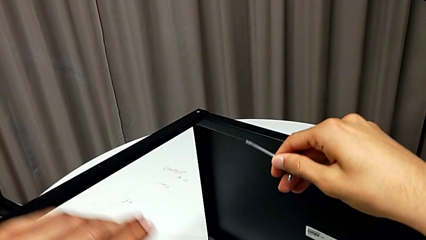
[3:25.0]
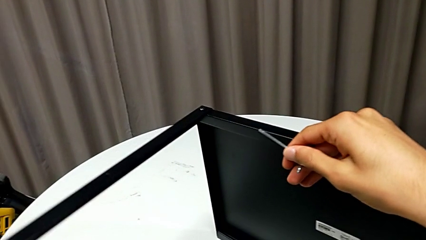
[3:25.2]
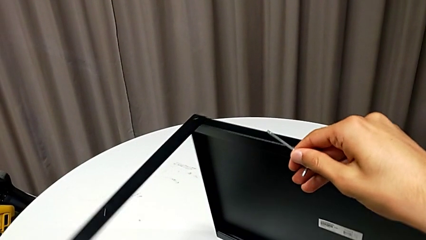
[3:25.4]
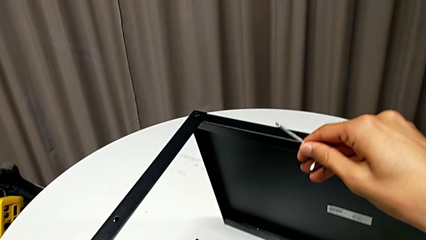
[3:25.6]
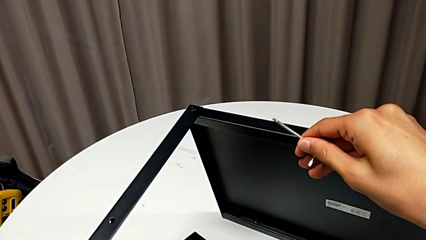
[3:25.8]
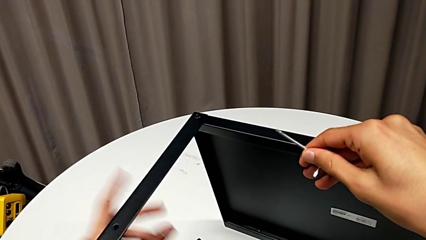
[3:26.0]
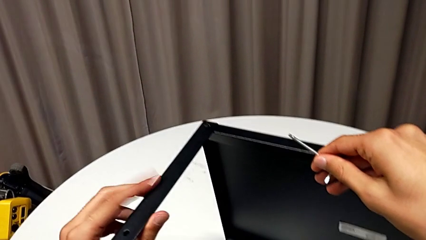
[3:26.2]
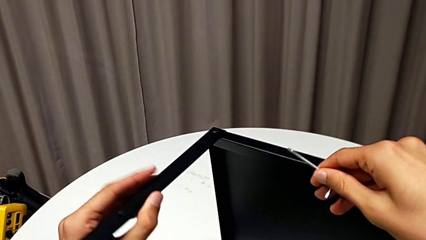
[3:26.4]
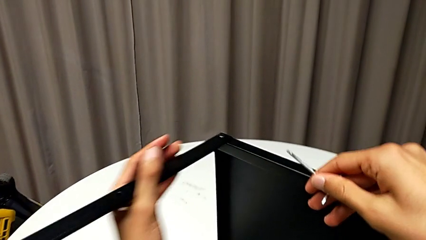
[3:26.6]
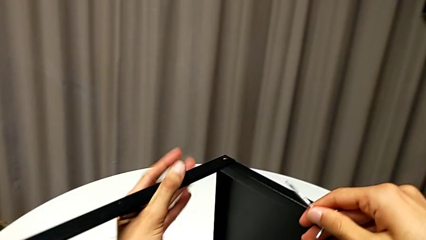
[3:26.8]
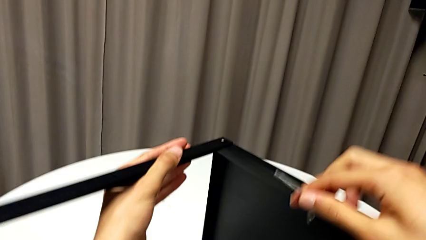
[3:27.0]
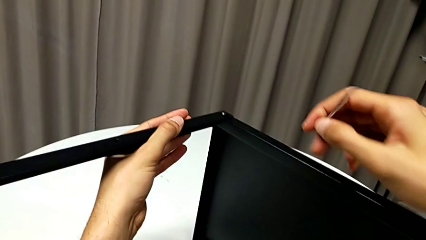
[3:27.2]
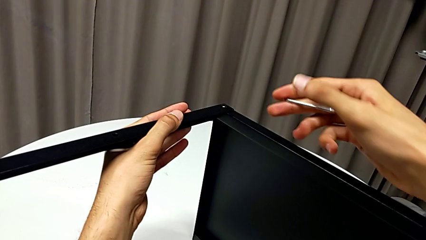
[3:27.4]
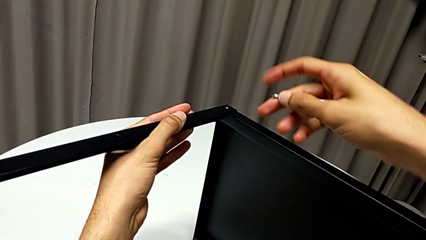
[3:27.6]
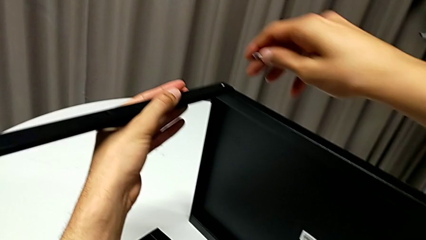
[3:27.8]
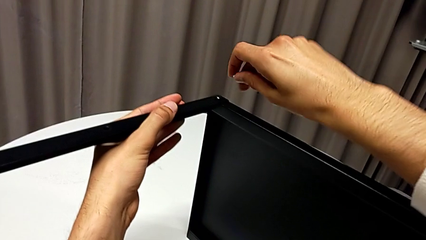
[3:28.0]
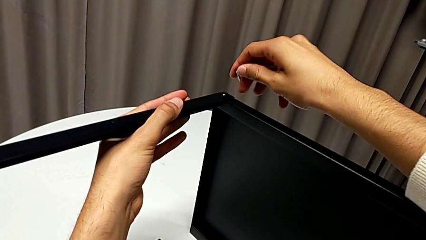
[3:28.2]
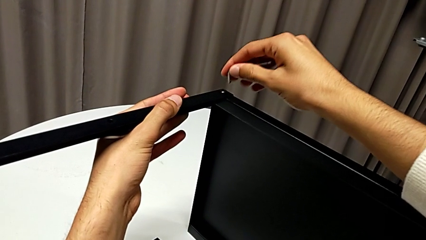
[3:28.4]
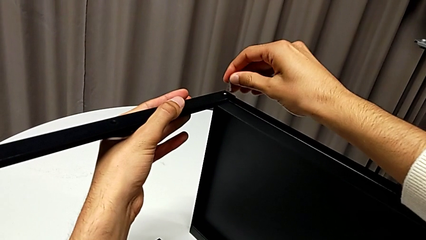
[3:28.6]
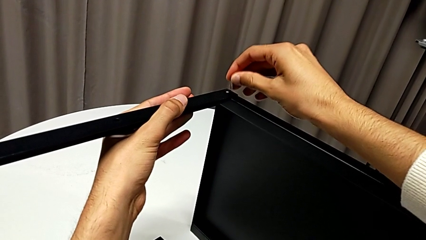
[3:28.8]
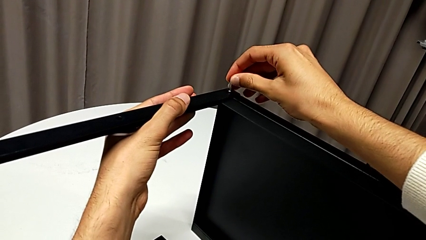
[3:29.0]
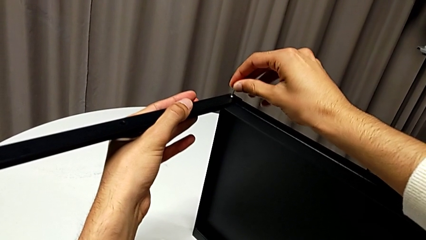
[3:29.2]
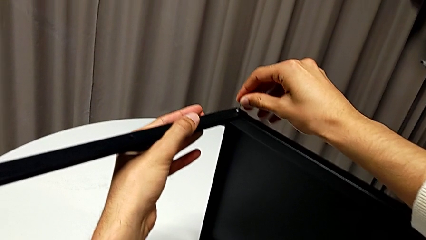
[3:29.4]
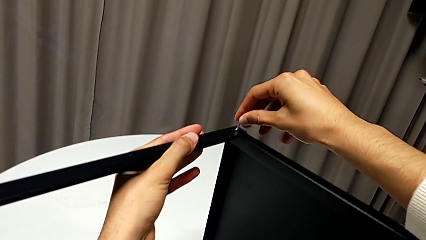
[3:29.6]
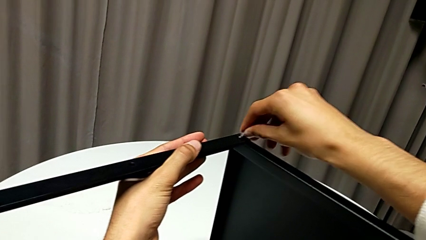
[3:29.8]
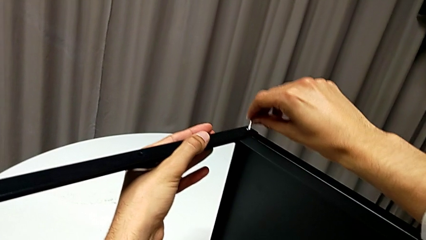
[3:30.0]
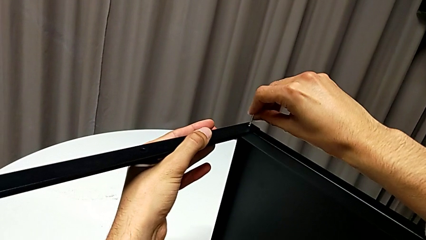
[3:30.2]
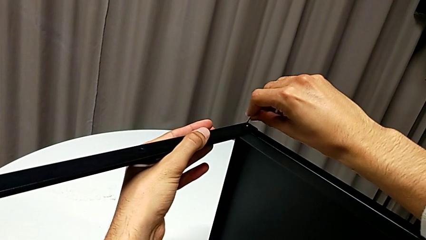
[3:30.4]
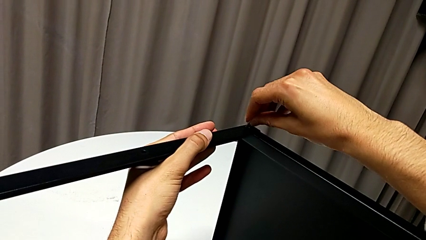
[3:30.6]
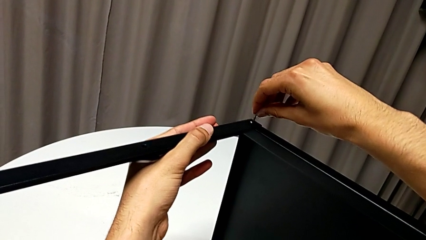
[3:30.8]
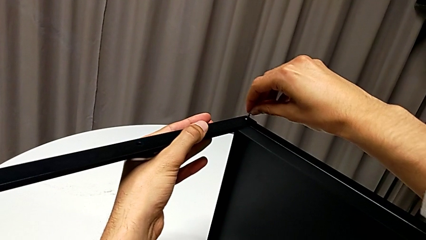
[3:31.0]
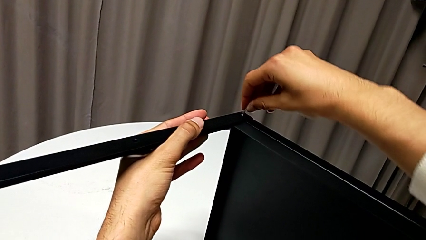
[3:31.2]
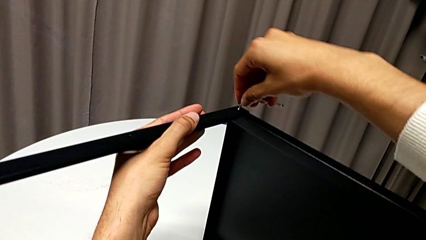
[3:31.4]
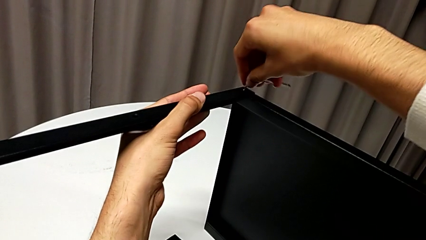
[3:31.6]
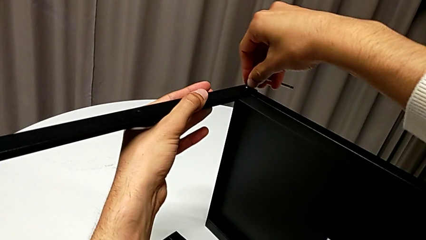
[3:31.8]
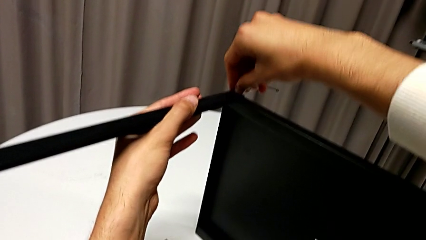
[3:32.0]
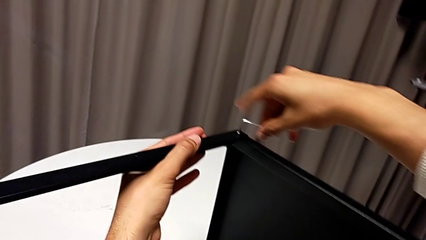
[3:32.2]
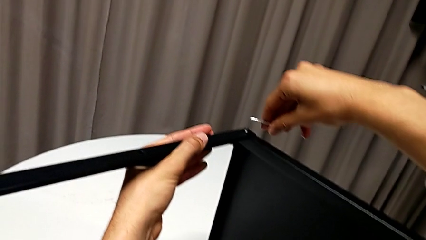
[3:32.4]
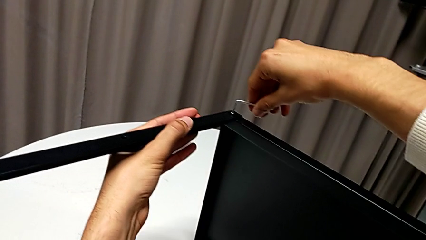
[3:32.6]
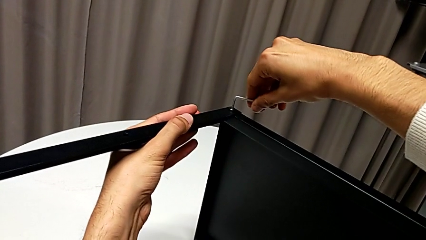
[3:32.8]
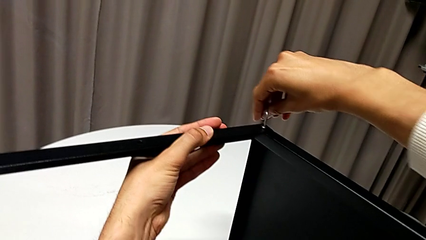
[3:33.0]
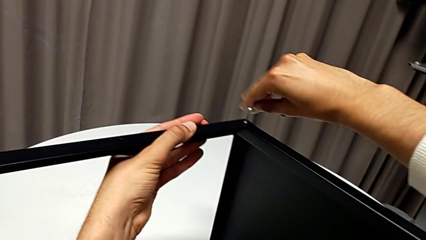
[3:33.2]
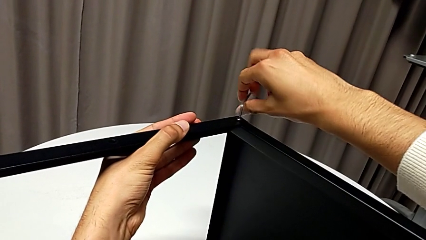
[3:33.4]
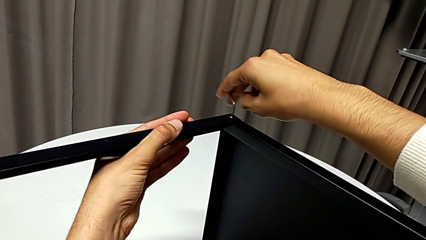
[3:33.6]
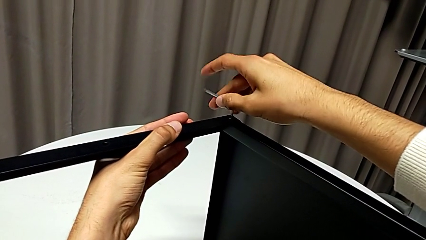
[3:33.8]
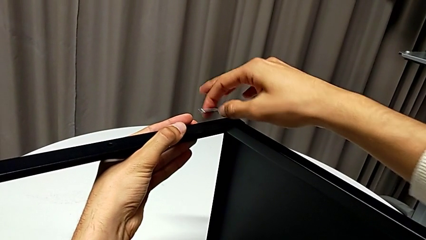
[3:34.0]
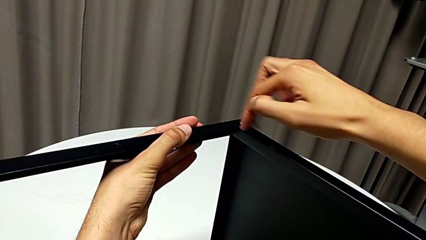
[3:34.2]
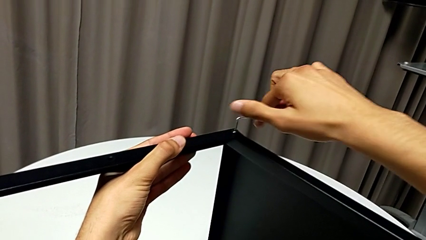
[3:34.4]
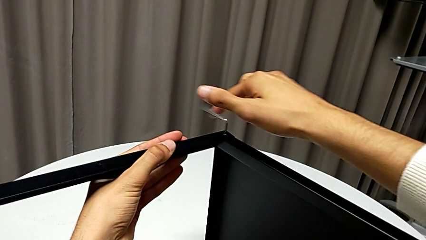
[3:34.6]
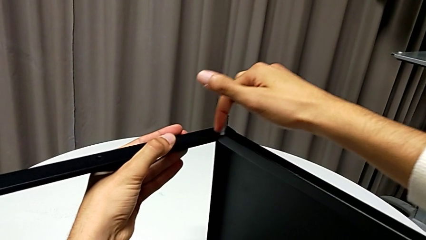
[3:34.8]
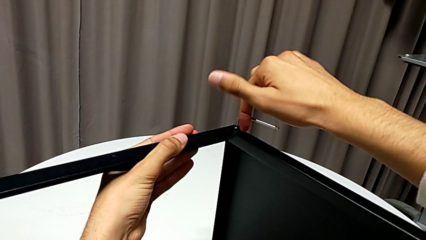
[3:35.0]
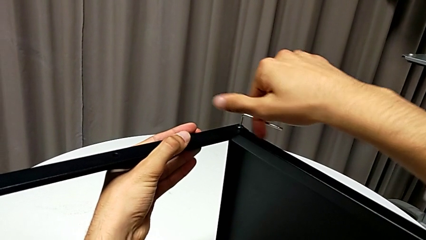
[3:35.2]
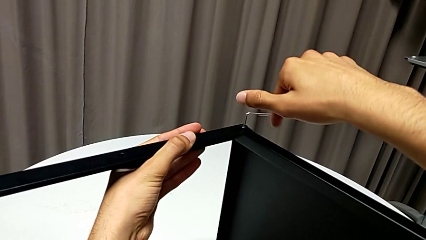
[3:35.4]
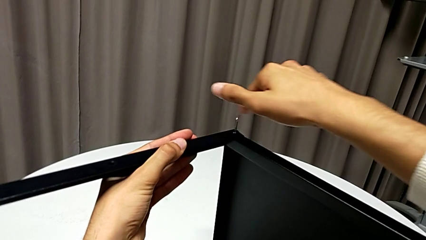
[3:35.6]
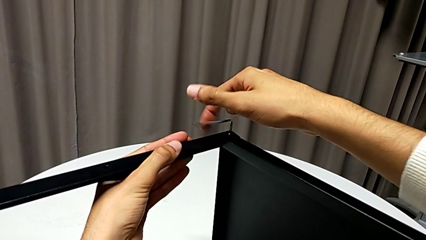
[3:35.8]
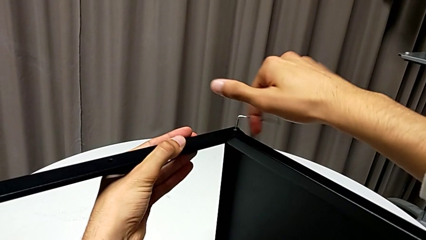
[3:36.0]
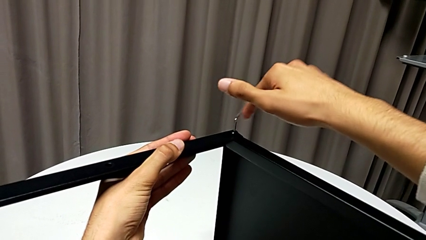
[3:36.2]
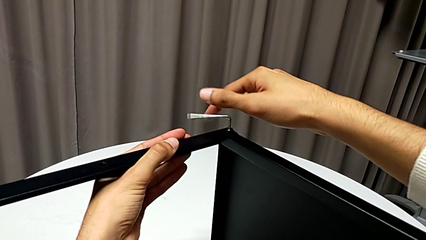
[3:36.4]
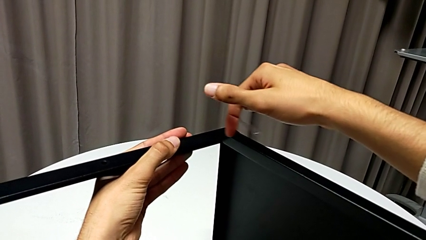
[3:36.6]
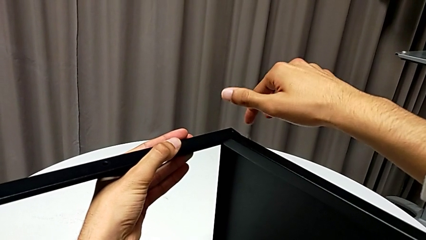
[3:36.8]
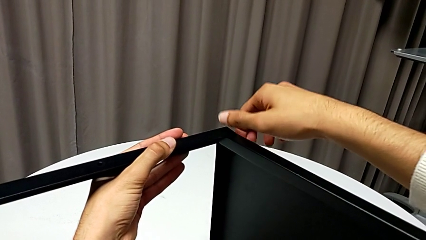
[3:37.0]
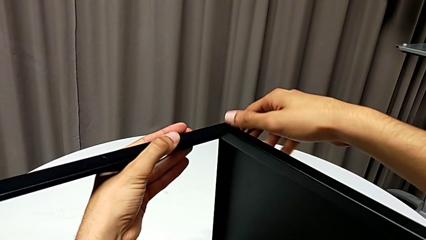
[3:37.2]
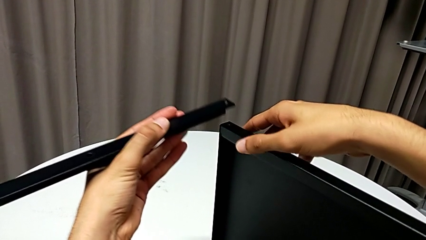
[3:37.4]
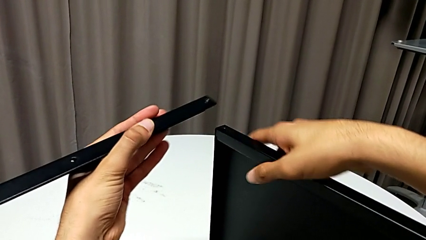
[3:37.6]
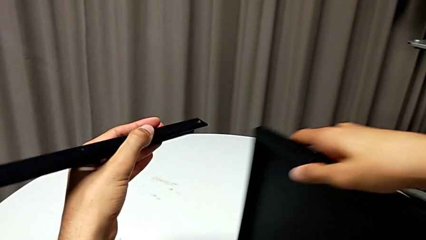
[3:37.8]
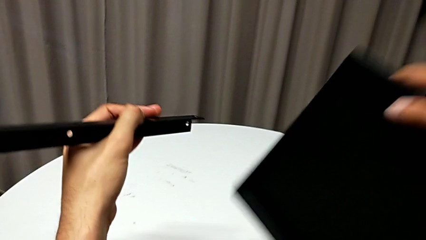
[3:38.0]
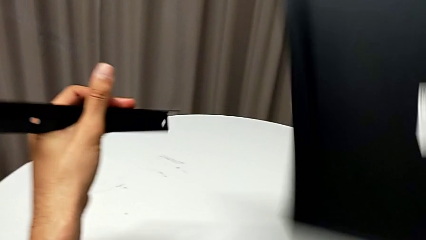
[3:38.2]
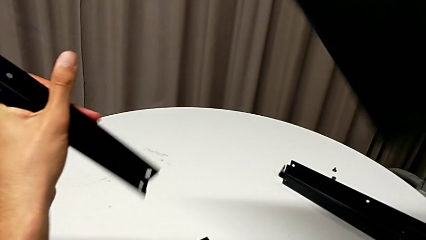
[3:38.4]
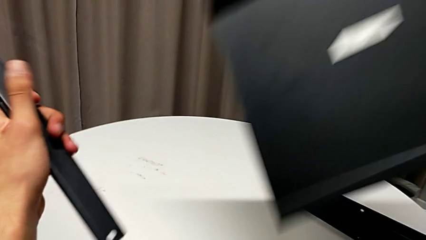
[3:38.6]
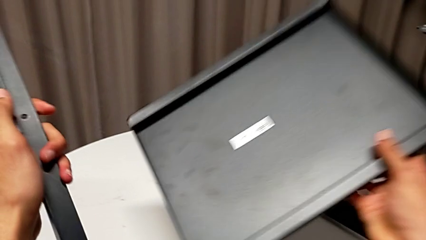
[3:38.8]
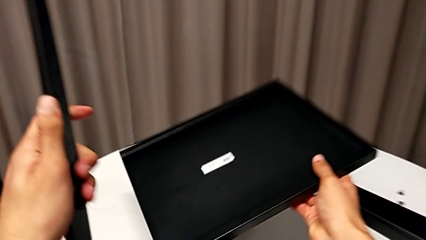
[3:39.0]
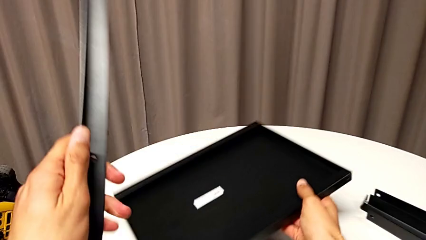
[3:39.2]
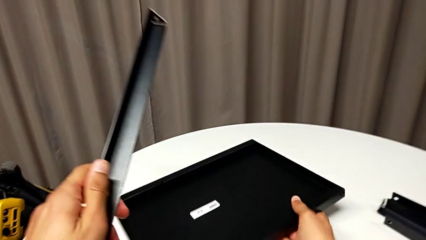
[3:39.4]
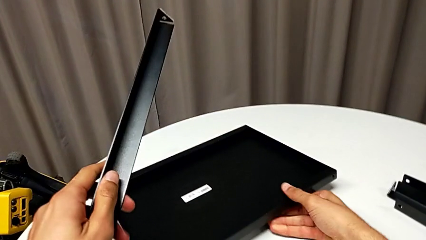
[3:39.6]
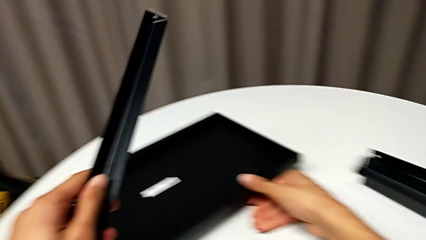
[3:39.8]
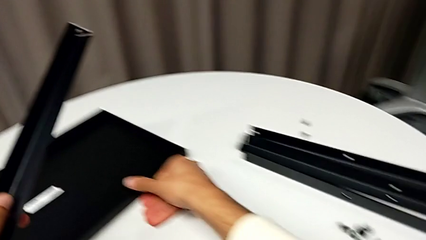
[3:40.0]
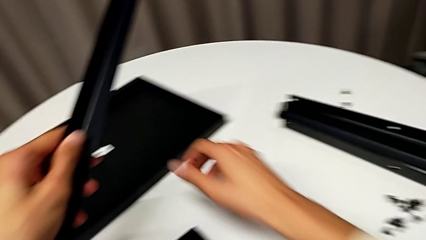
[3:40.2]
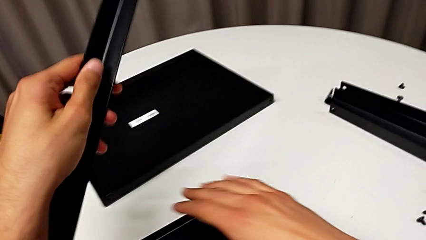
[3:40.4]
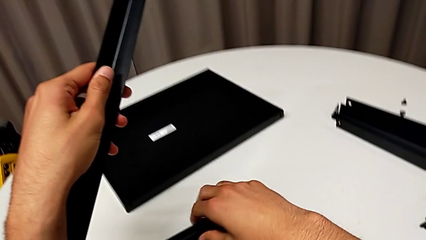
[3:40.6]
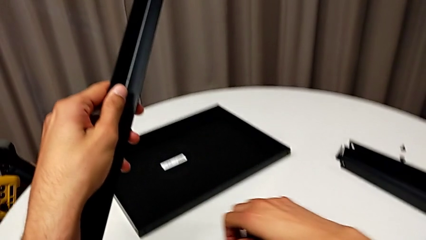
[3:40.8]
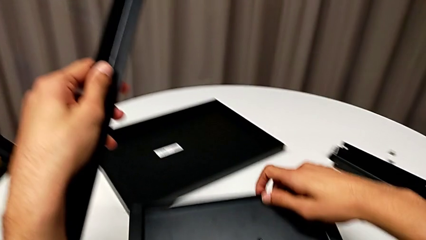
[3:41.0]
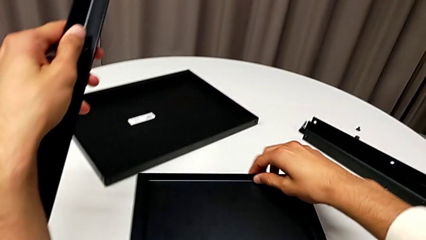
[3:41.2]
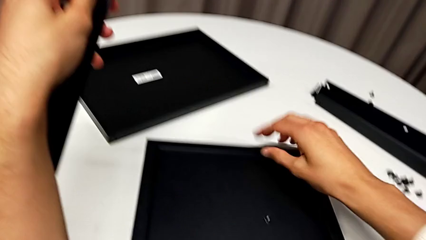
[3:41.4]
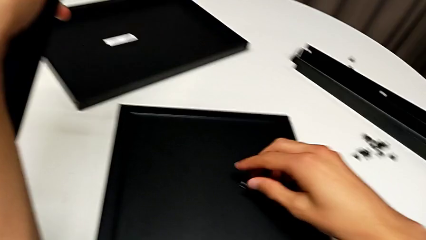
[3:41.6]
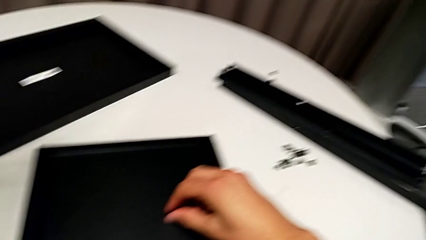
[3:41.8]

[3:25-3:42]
The camera wearer is disassembling the fourth leg of the table. They grab the nightstand, insert the Allen wrench, unscrew the hex socket head and wrongly drop the Allen wrench. They disassemble the leg with the left hand, disassemble the tray with the right hand and wrongly drop the hex socket head. They place the tray, slide the nightstand and grab the hex socket head.
